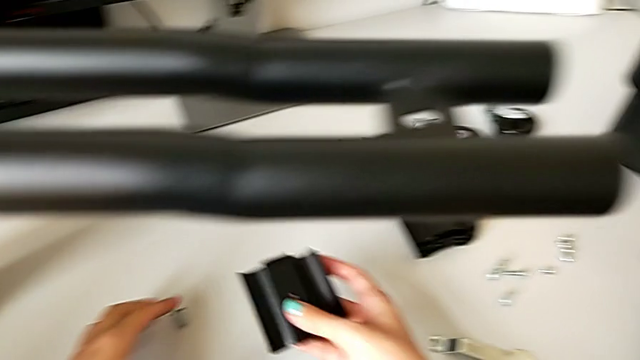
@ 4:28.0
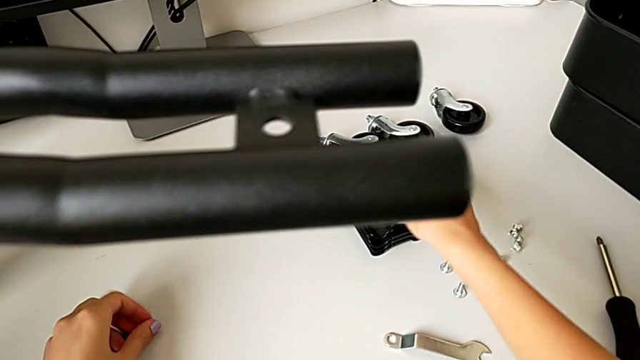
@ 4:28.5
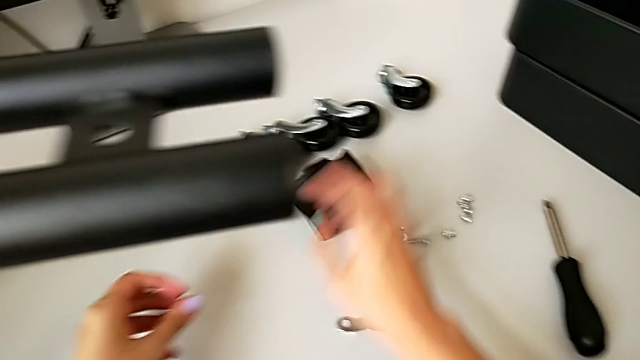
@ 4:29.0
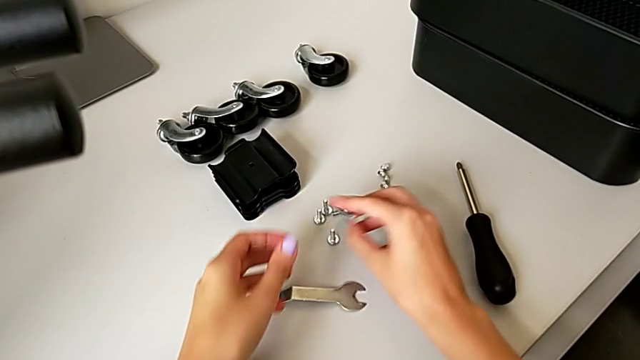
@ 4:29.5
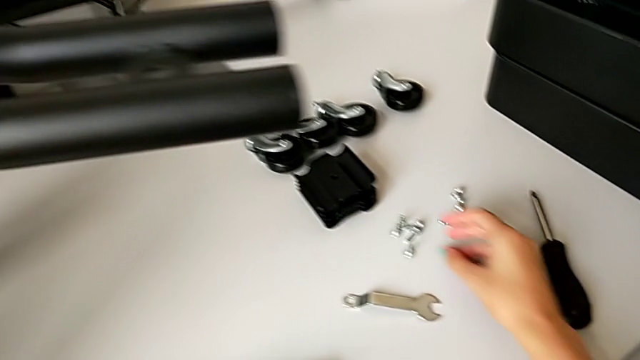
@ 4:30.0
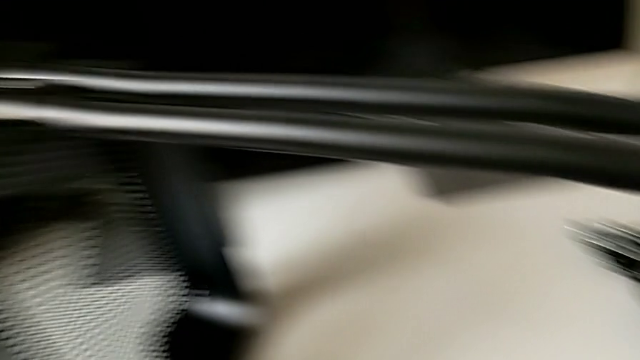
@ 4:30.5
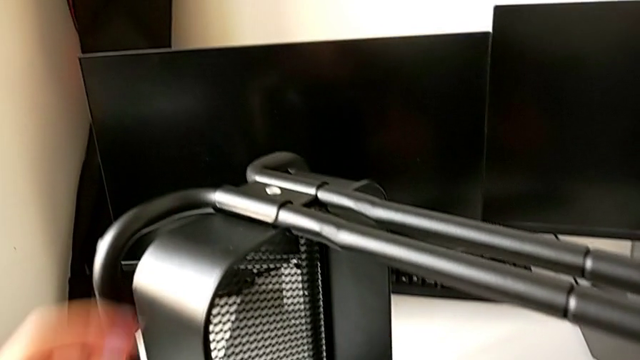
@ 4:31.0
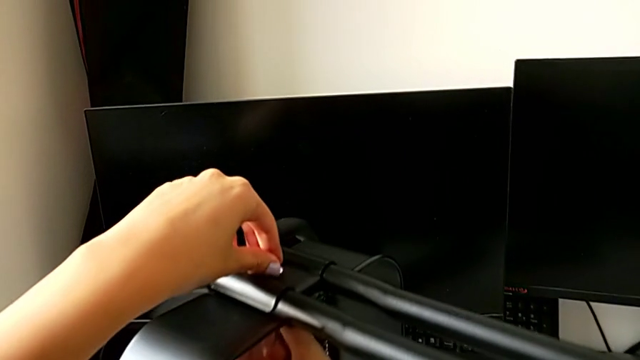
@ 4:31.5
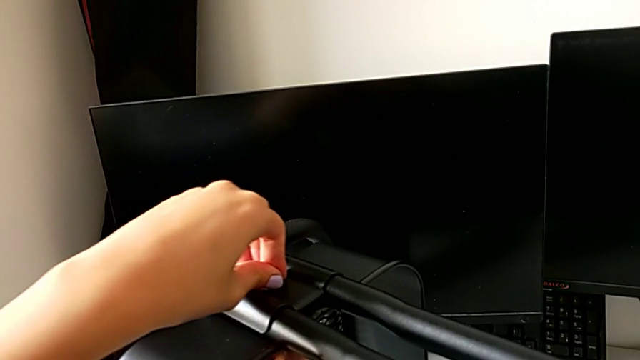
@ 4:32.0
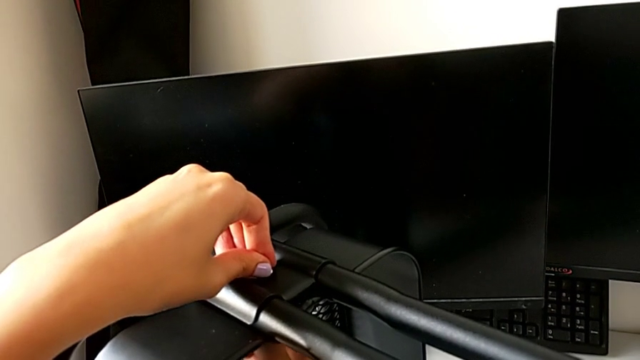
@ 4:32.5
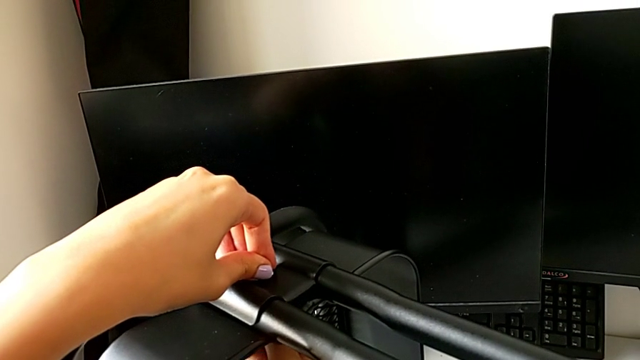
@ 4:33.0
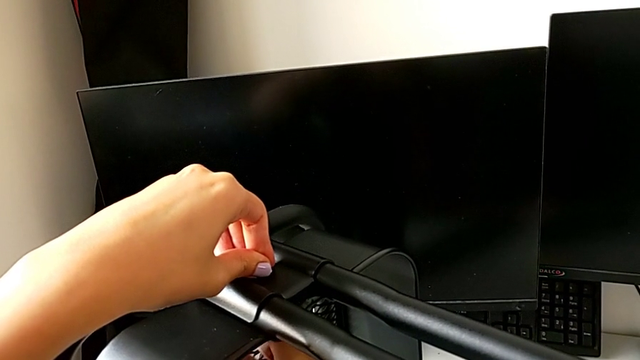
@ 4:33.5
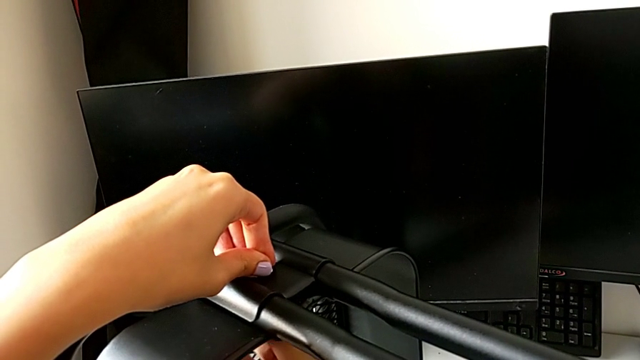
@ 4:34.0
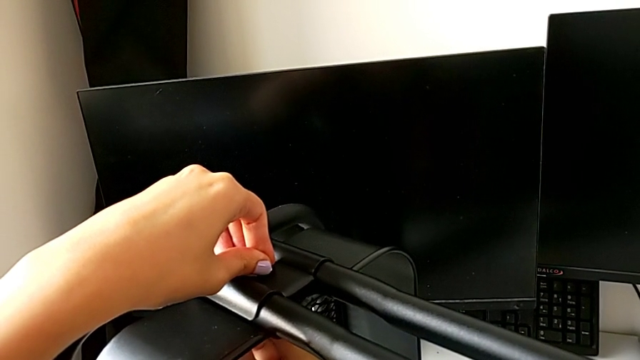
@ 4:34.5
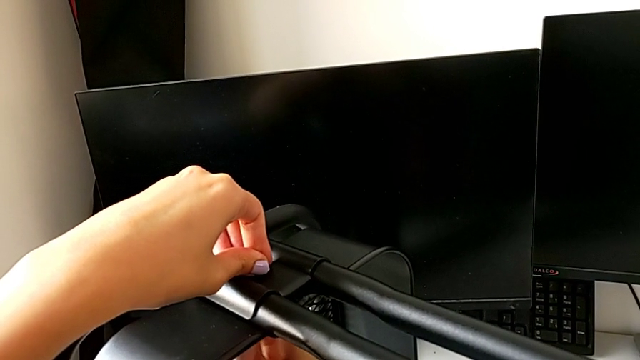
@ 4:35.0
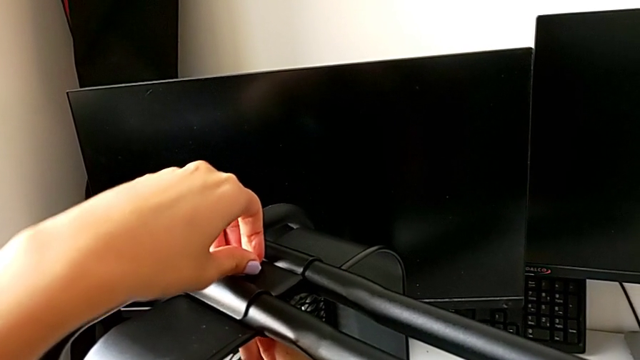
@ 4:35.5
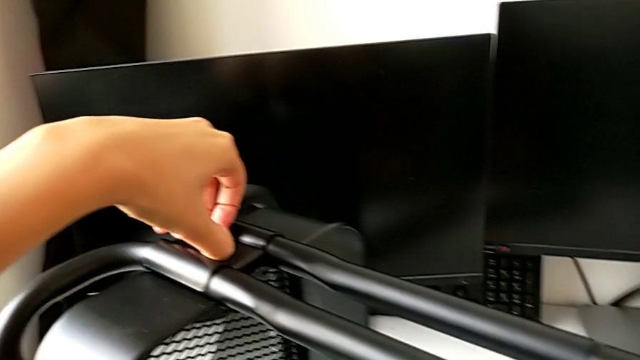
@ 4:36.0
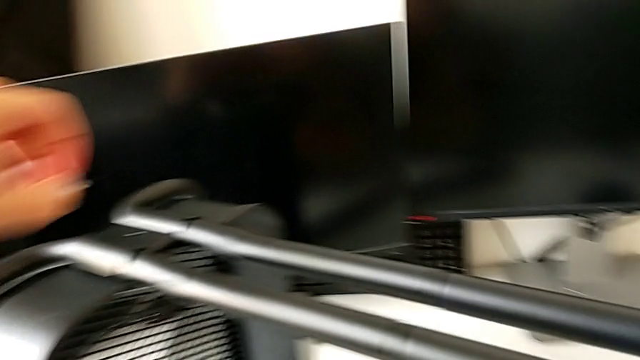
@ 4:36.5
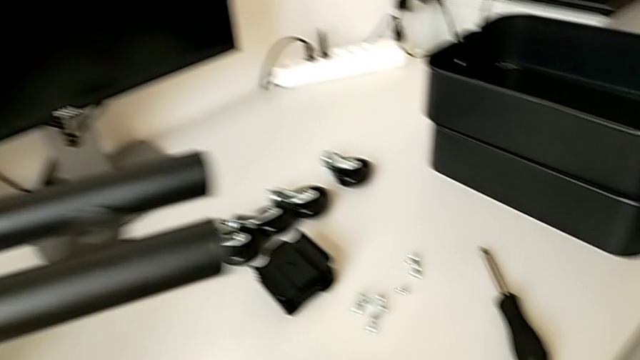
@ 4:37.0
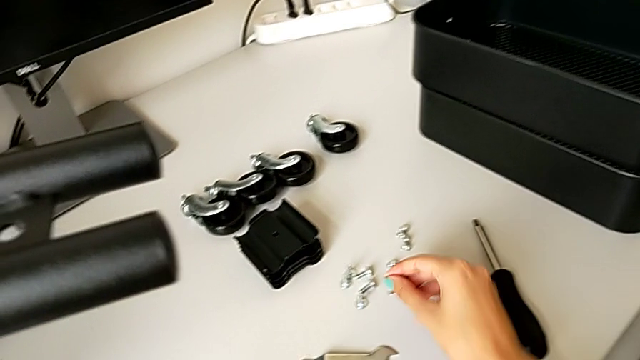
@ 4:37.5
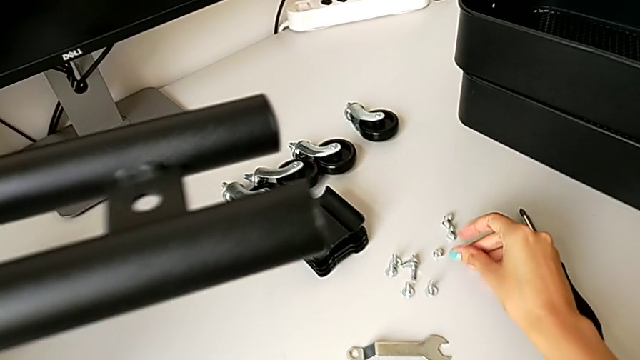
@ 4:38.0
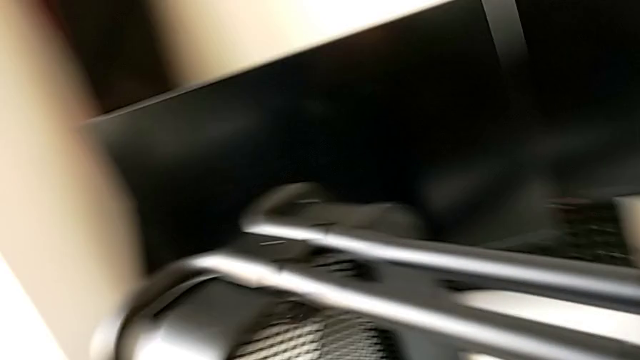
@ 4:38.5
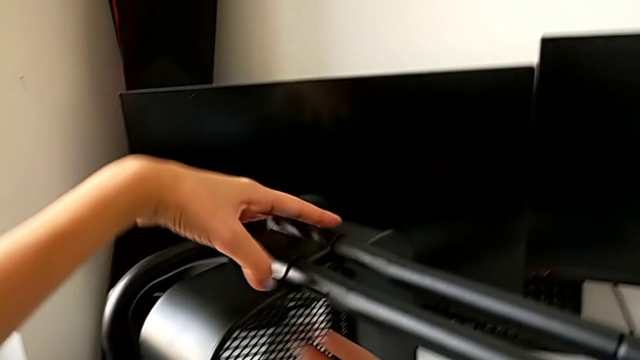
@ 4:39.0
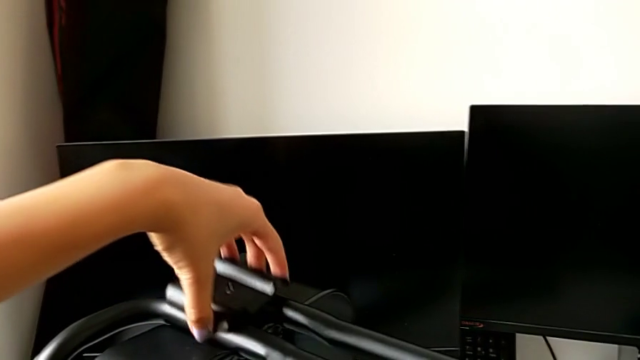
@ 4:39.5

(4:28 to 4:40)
The camera wearer is unscrewing the bottom tray of the furniture. They place the bracket, grab the fifth bolt, place it, unscrew the sixth hex nut, place it and disassemble the bracket.

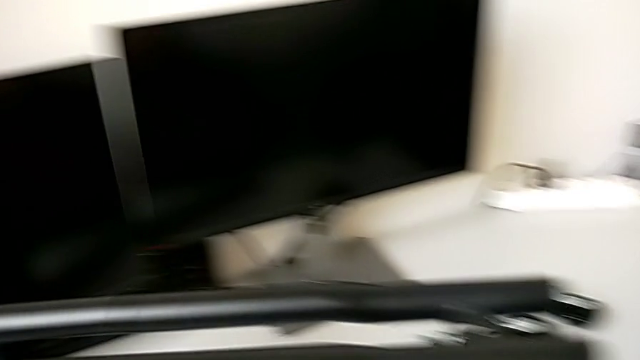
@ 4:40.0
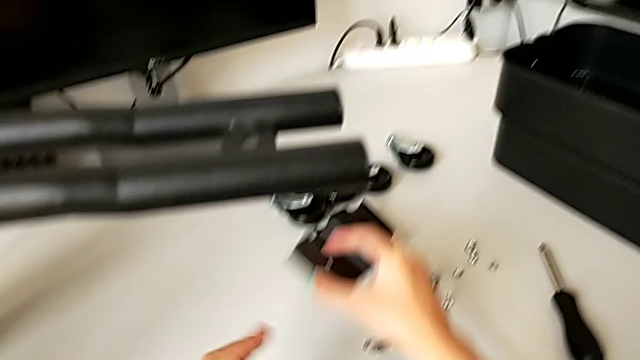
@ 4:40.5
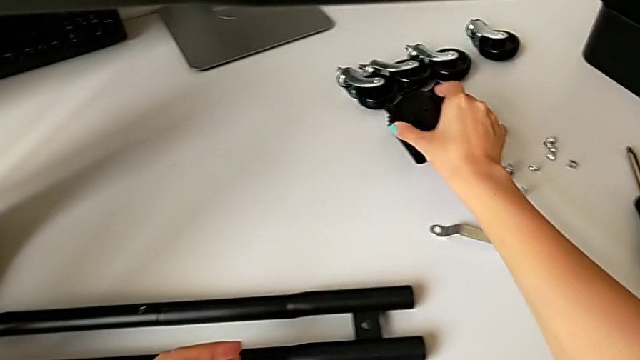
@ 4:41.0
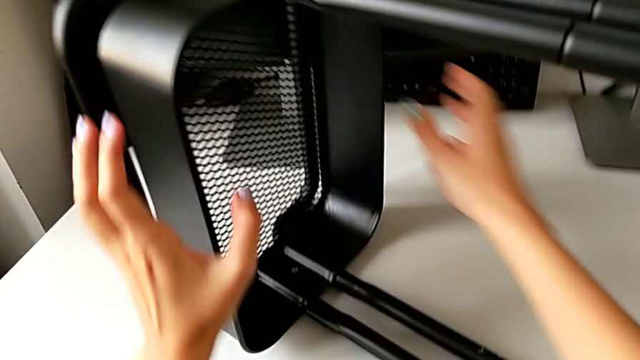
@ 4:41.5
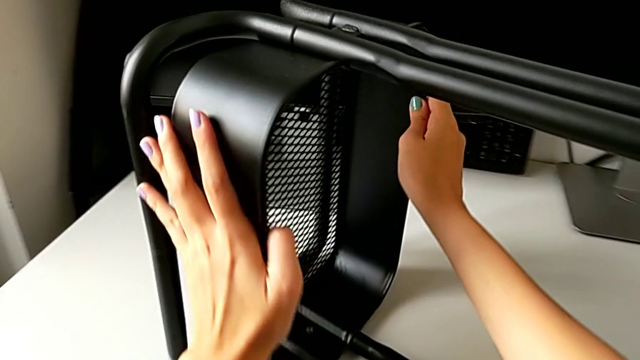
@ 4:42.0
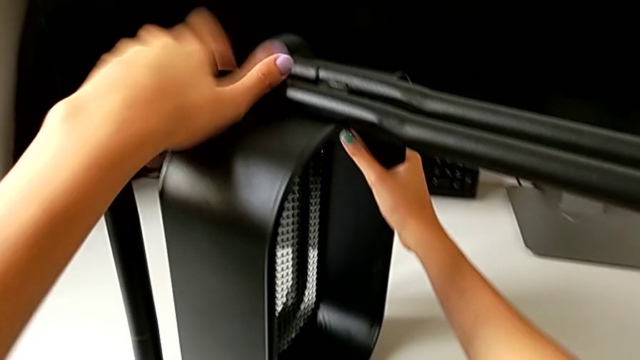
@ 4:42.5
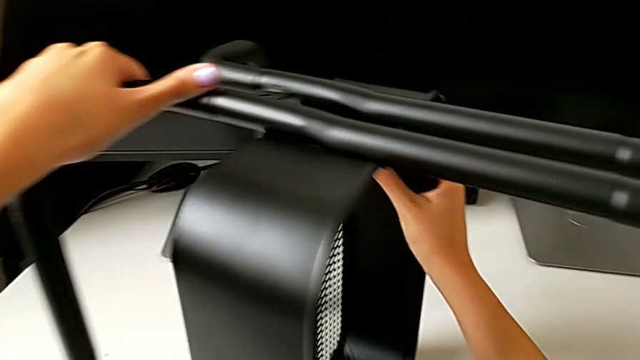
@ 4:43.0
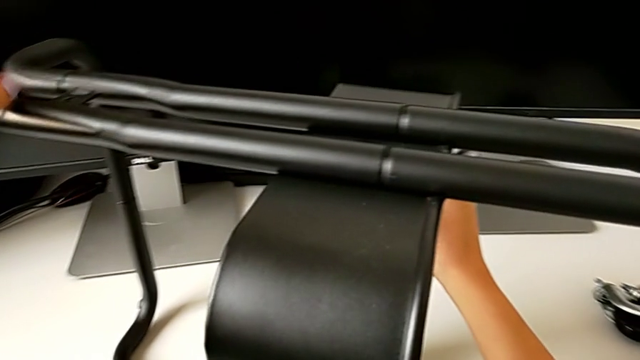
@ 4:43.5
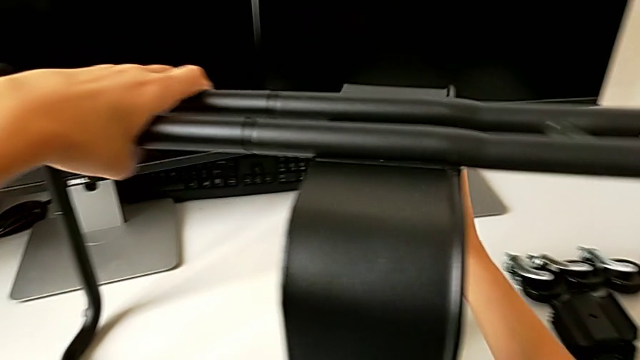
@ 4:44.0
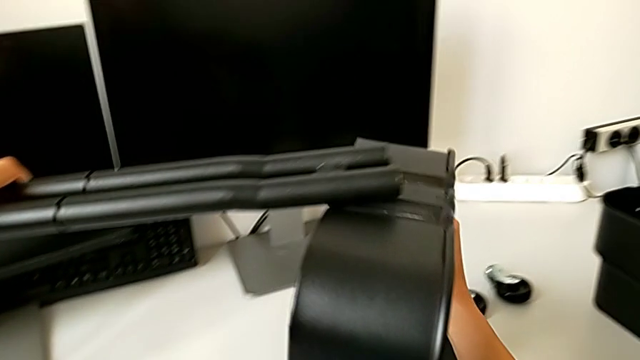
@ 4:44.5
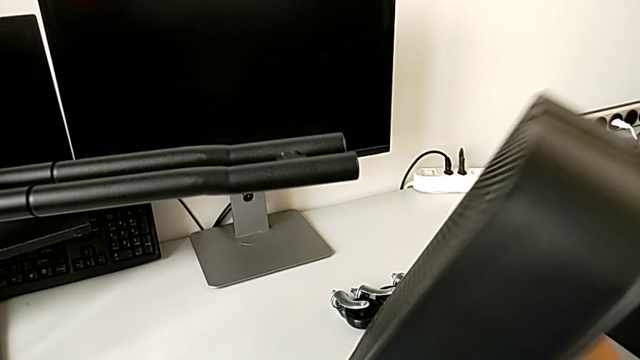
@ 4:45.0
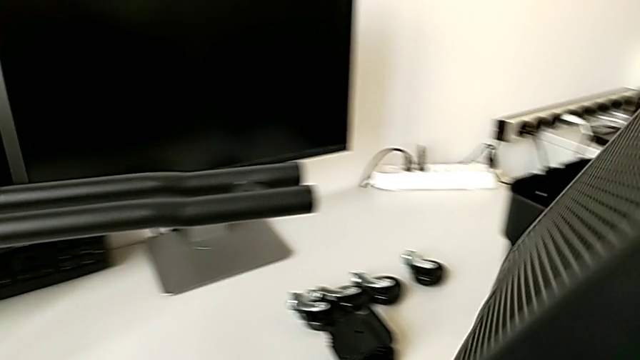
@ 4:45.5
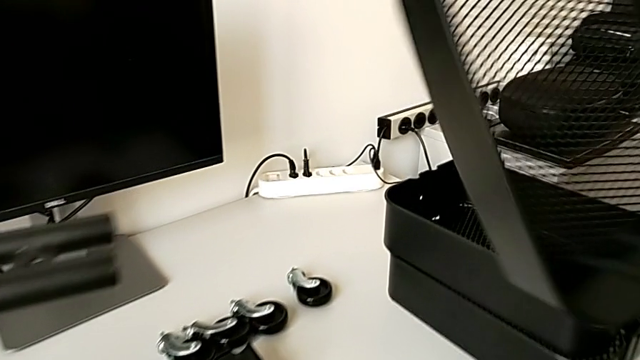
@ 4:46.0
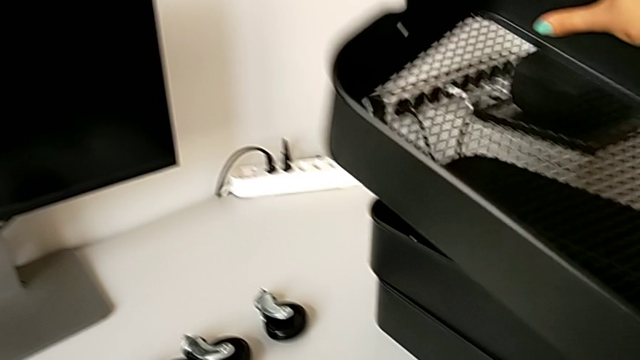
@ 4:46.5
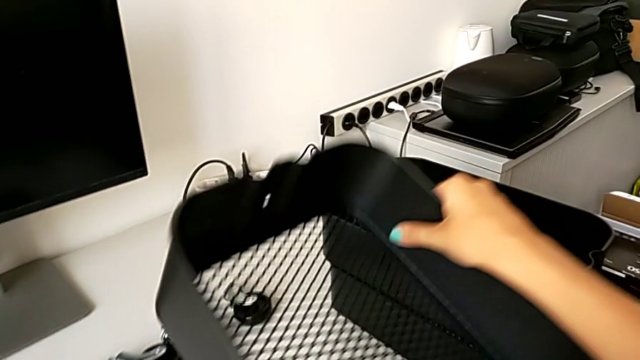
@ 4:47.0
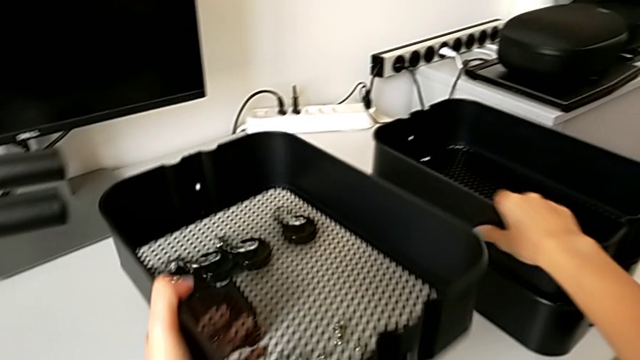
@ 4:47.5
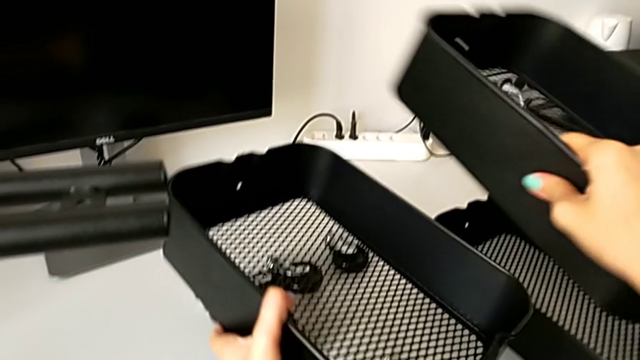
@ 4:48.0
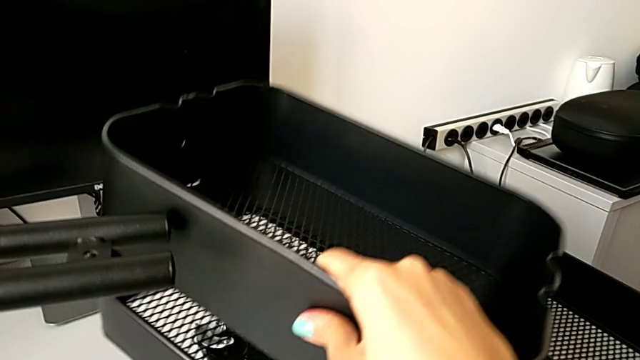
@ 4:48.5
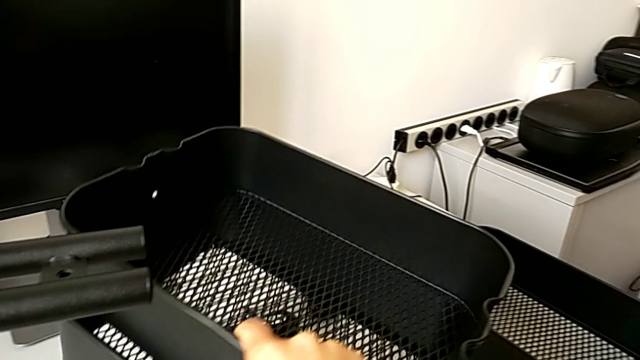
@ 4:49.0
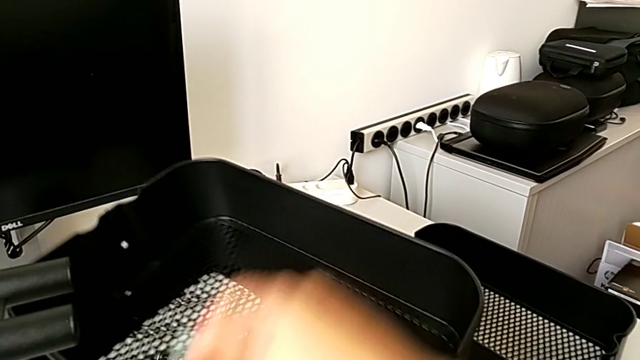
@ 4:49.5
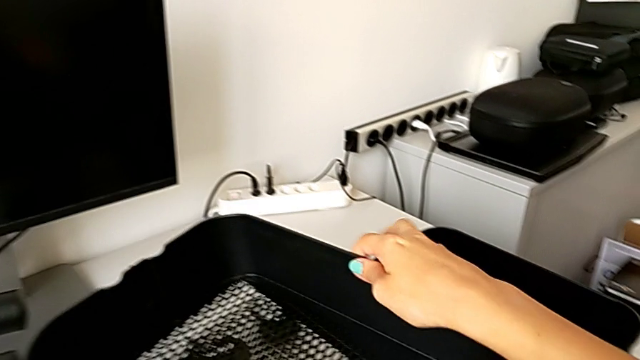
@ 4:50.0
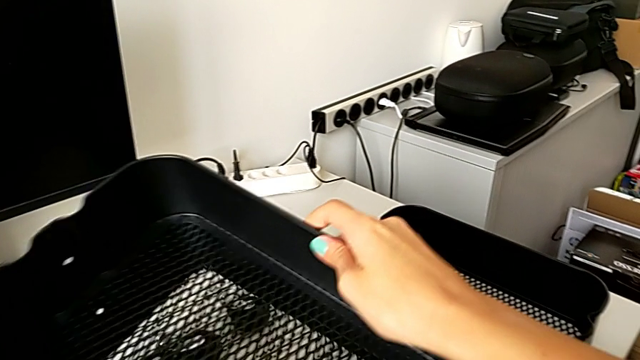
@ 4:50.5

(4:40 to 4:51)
The camera wearer is unscrewing the bottom tray of the furniture. They place the bracket, slide the bottom grid tray and lift the grid tray.
